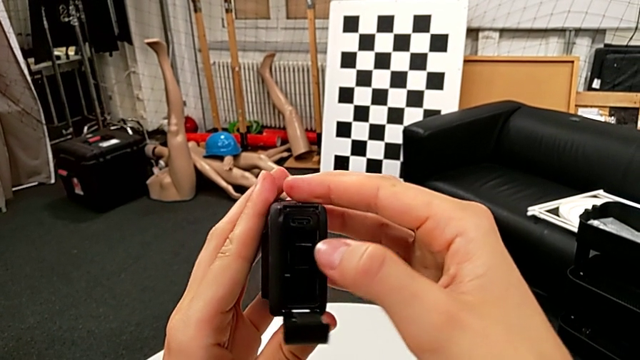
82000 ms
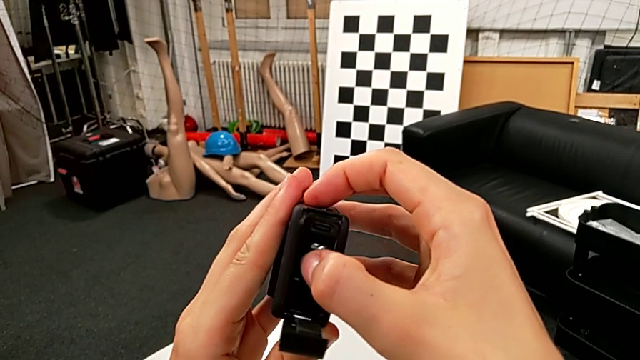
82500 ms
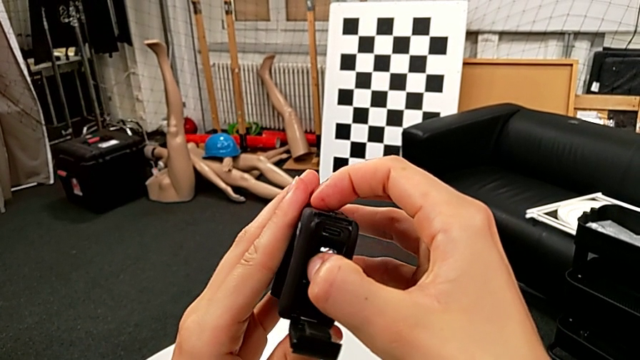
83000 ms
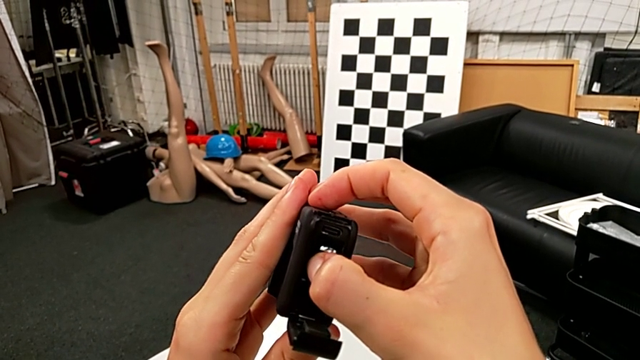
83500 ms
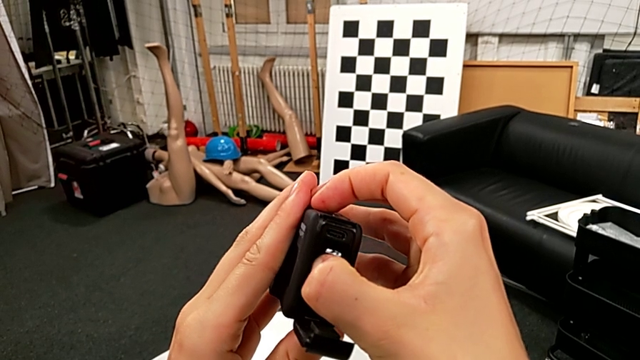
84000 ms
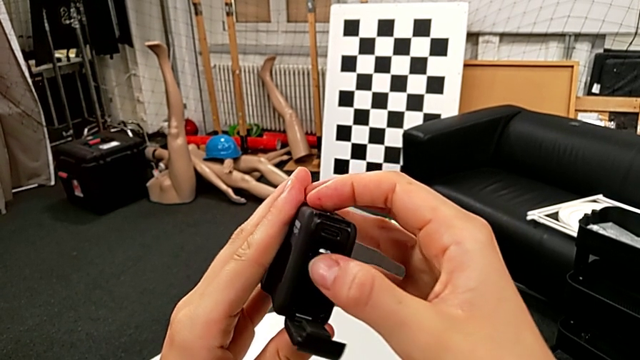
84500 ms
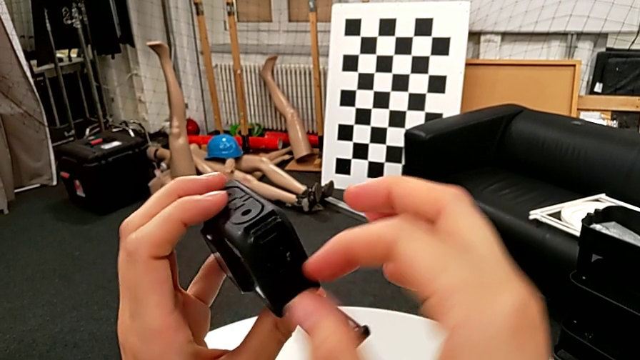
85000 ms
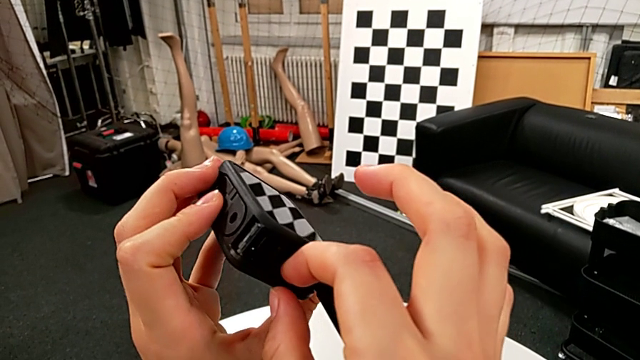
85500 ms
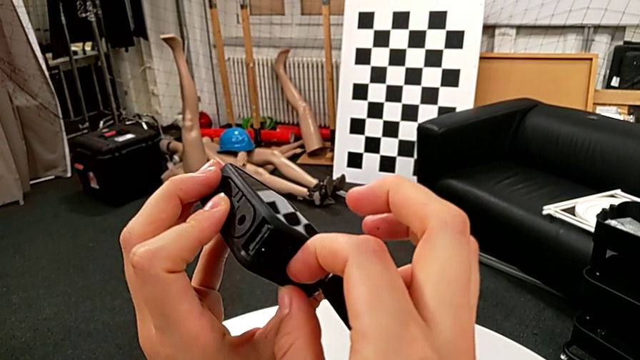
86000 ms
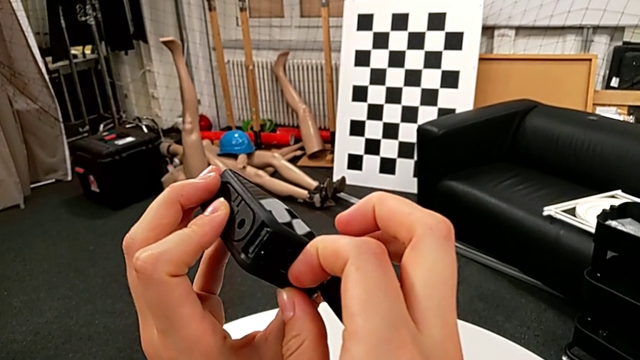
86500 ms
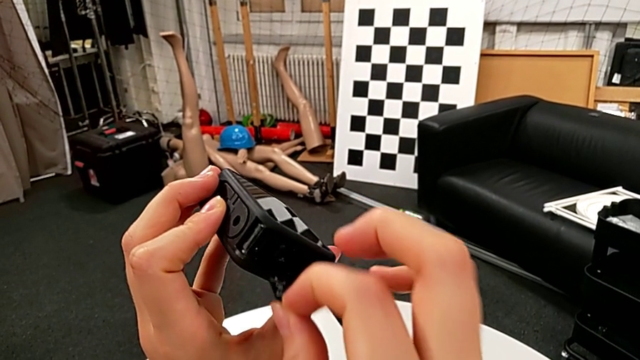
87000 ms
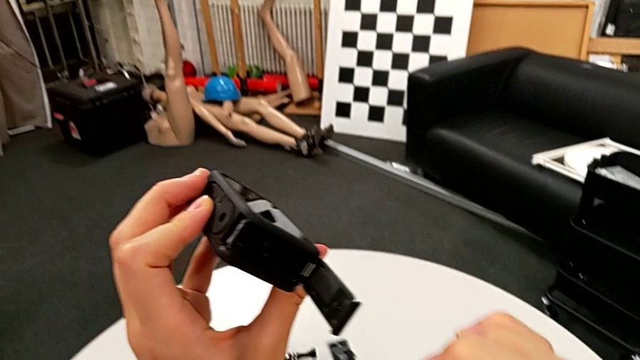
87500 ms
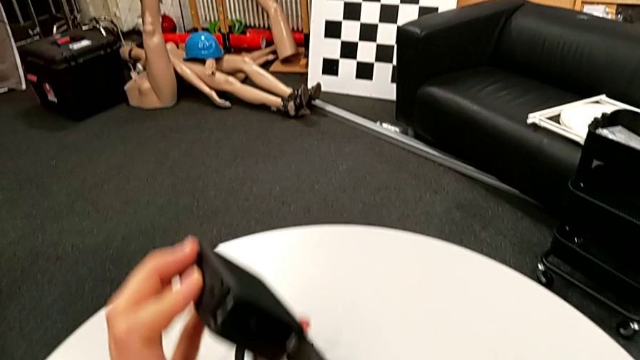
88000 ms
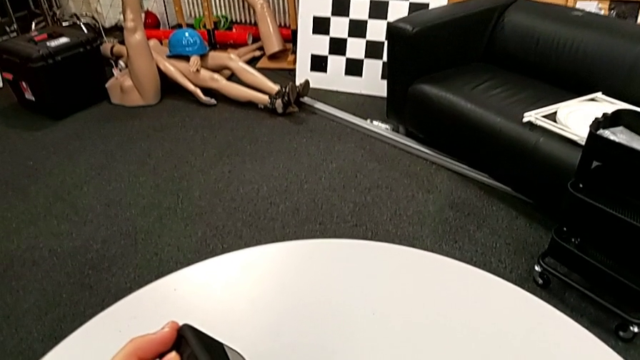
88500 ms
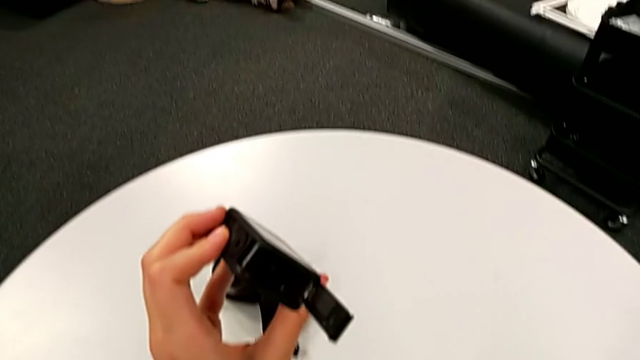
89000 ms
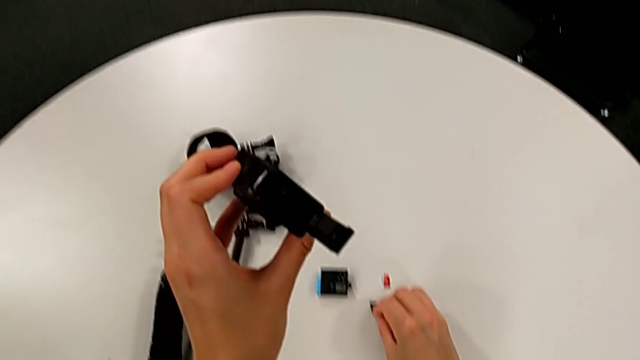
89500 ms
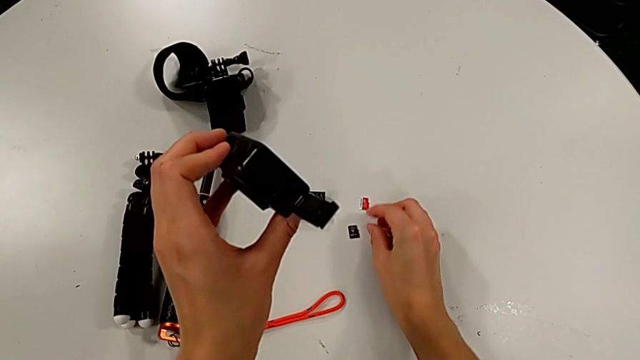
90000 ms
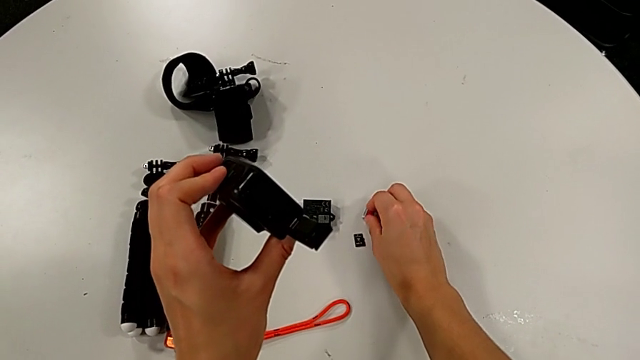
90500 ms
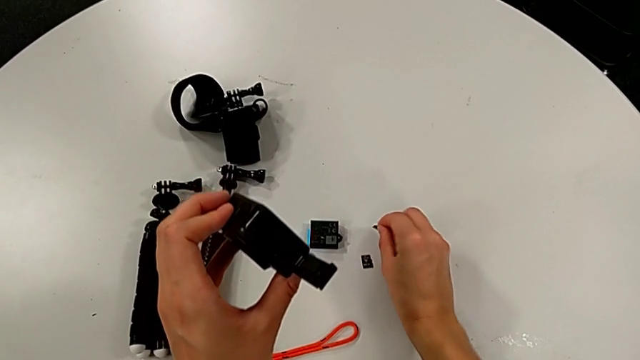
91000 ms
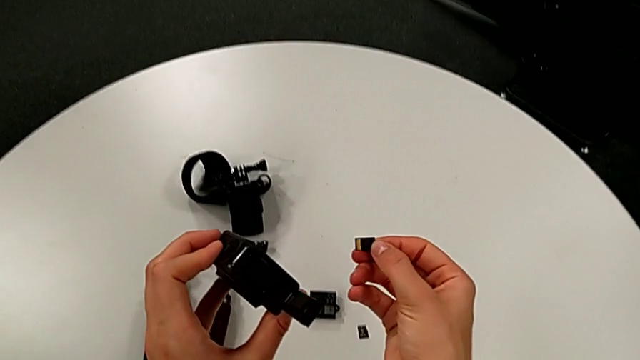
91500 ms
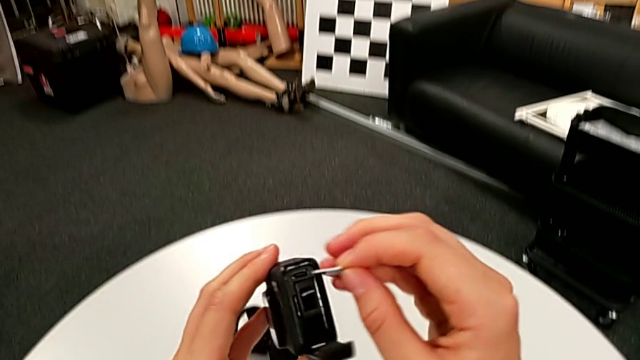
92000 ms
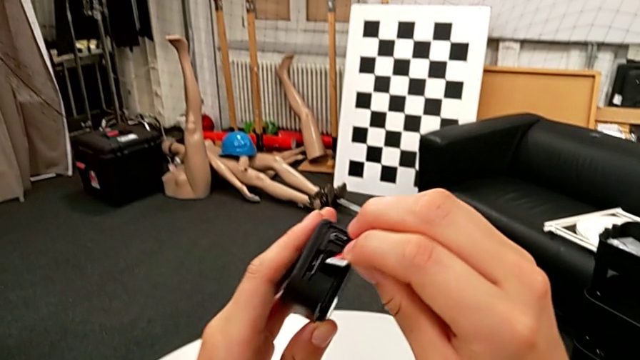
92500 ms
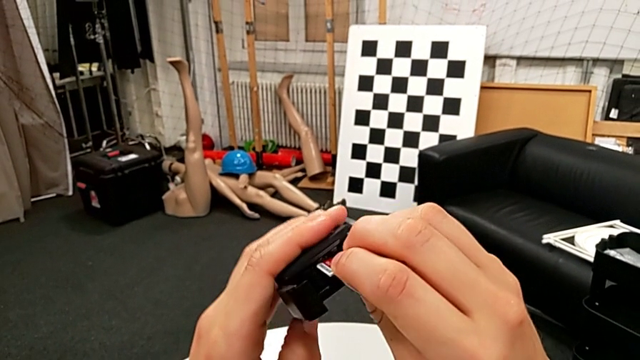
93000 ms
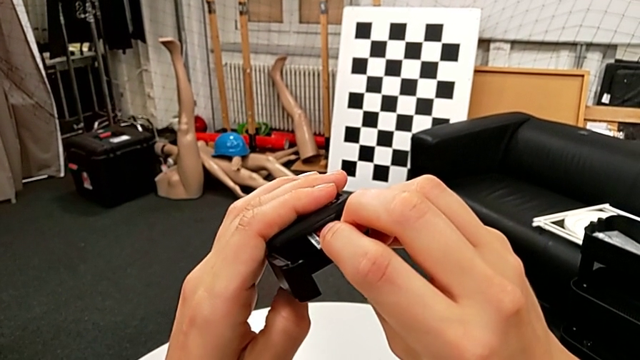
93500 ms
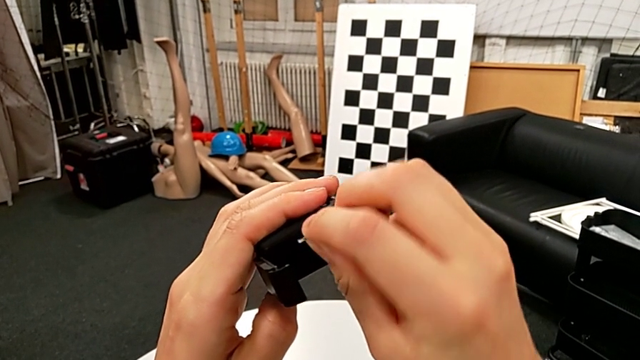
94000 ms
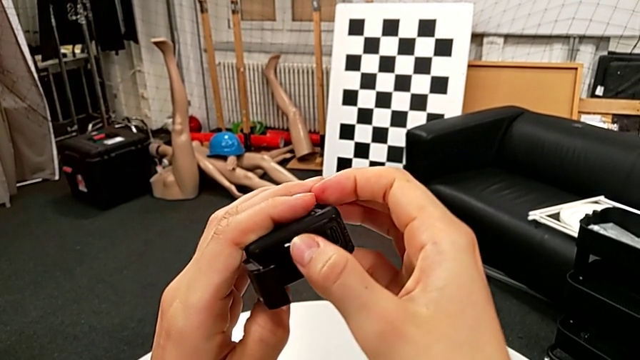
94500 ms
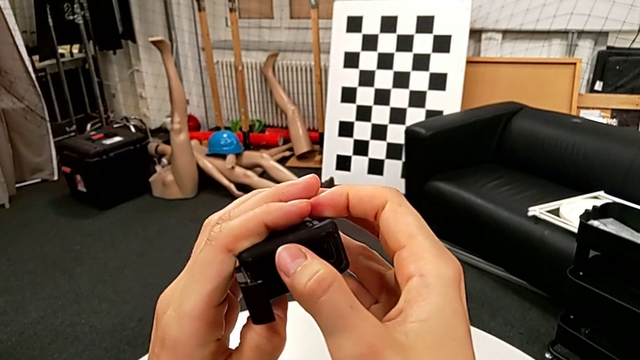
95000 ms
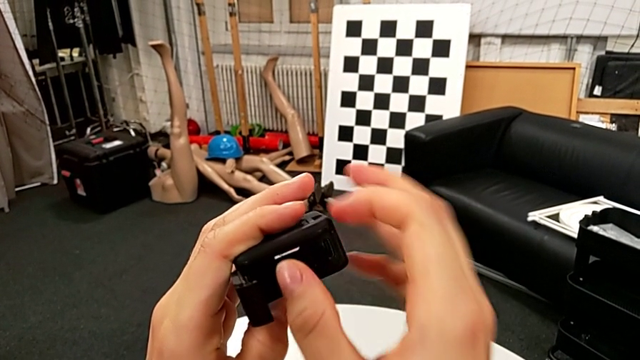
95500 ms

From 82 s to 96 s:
The camera wearer is exchanging an SD card. They push the SD card, rotate the GoPro, withdraw the old SD card, place it, grab the new SD card, lift it and wrongly insert it.

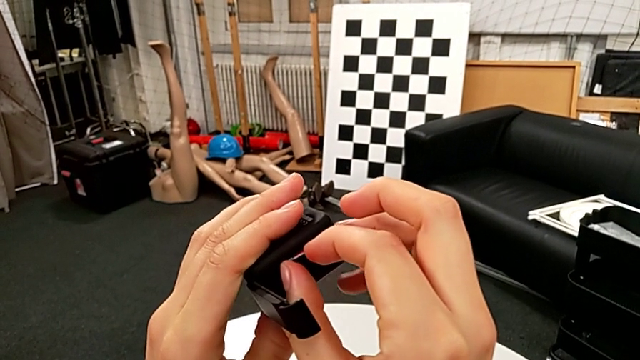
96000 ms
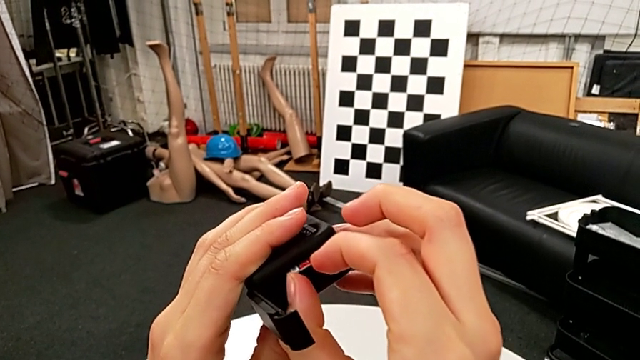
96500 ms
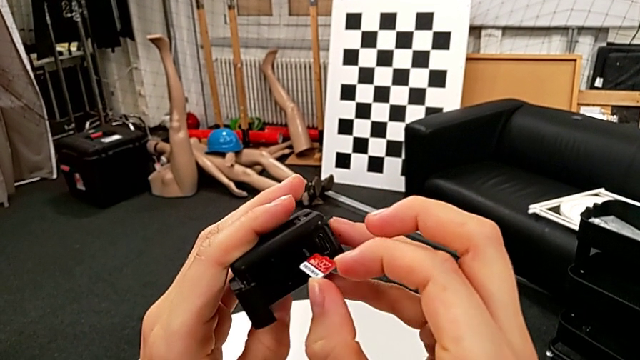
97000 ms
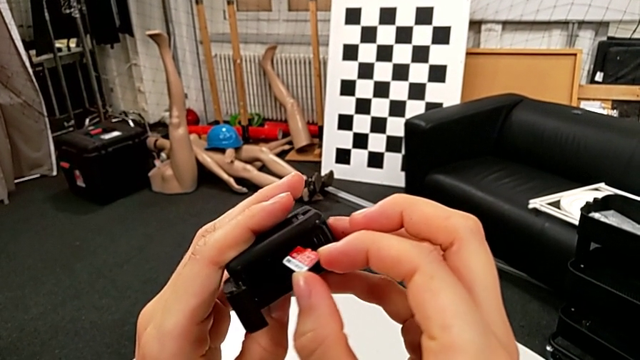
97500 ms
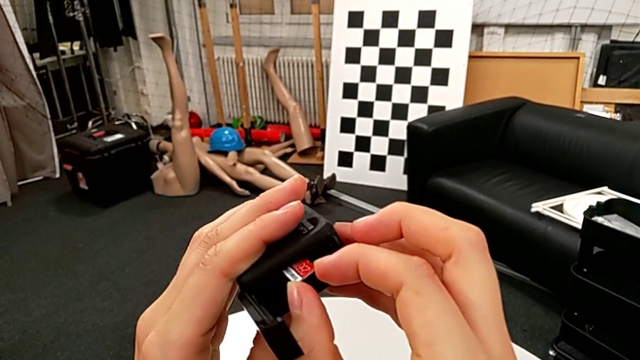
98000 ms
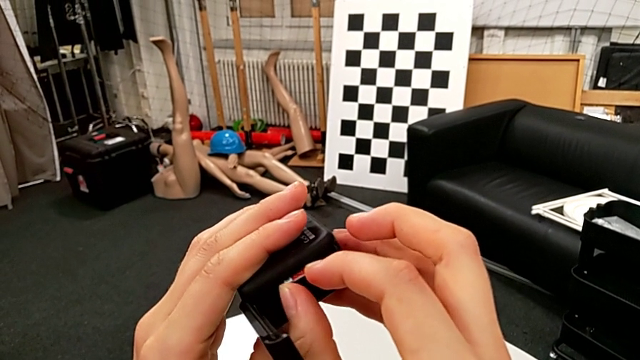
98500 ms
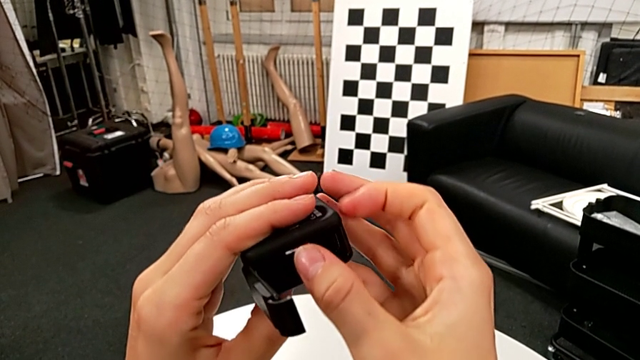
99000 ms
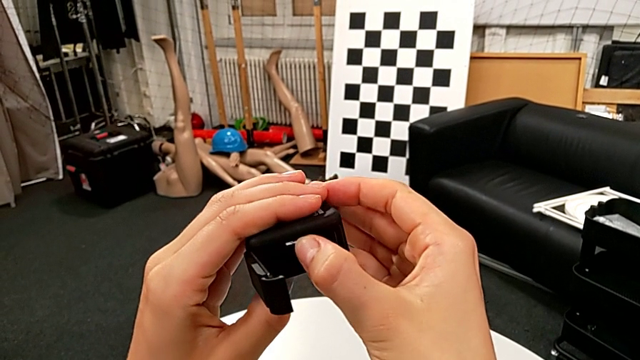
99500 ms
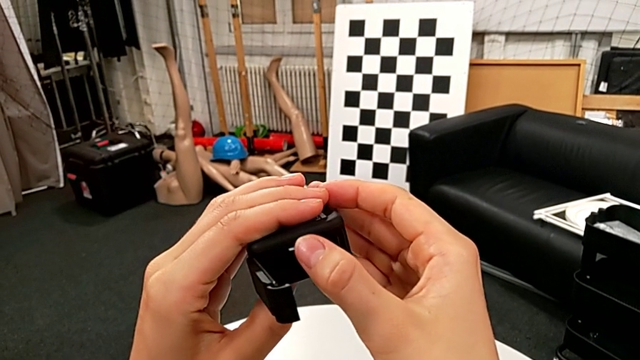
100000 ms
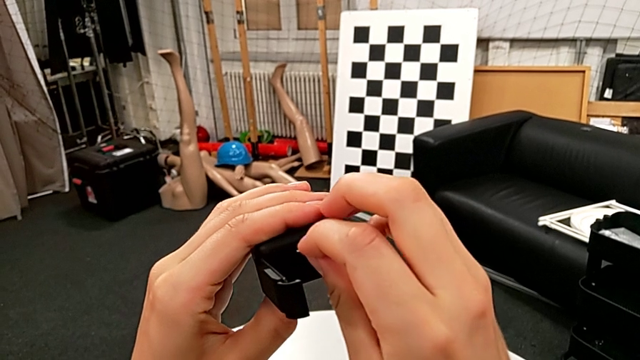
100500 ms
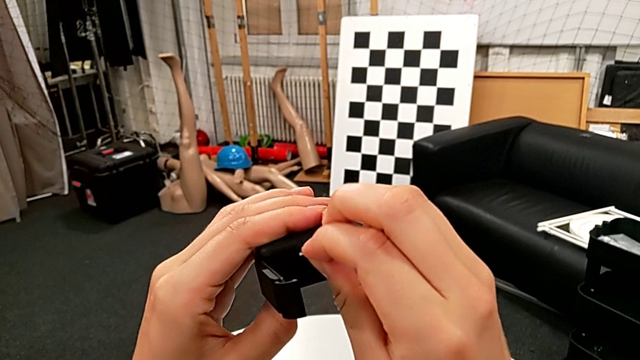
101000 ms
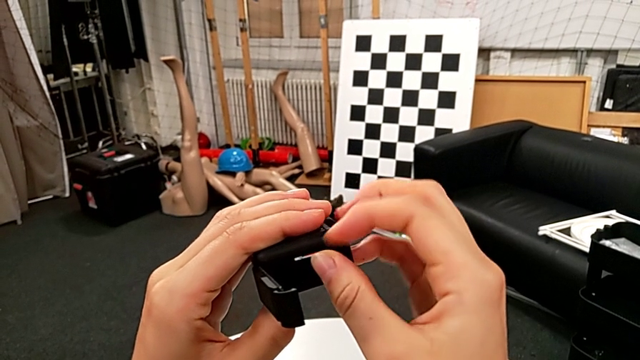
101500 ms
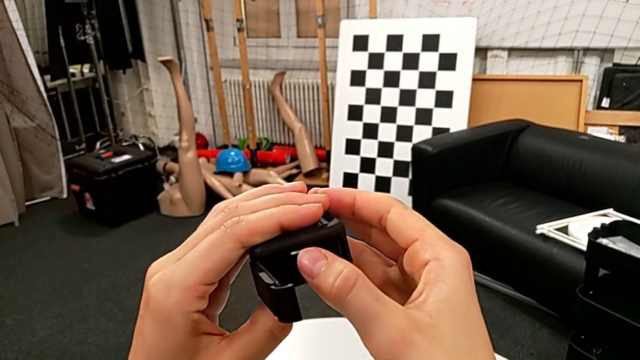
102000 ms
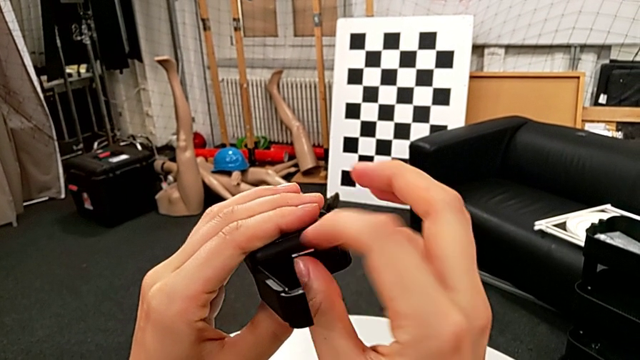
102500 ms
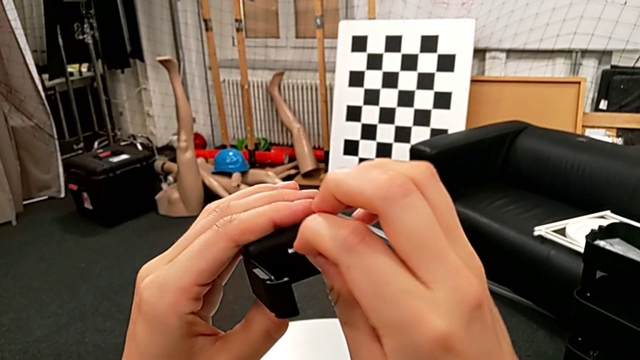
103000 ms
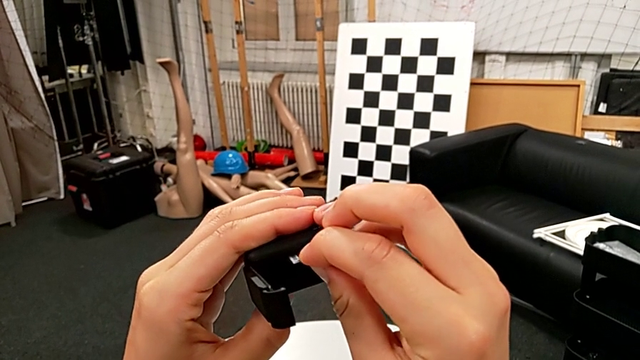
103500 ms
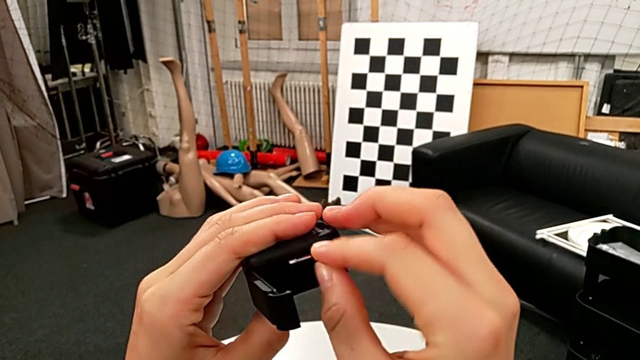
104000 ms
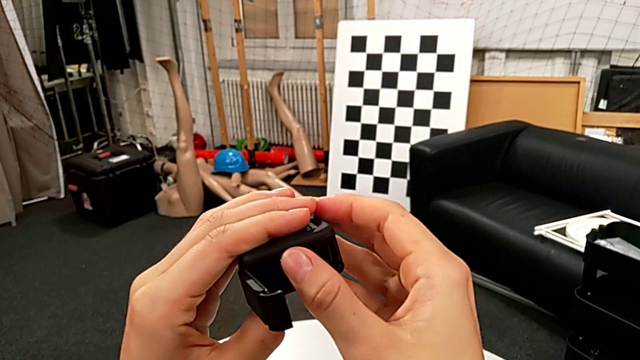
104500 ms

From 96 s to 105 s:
The camera wearer is exchanging an SD card. They withdraw the new SD card and wrongly insert it, grab it, push it, grab it and push it.
